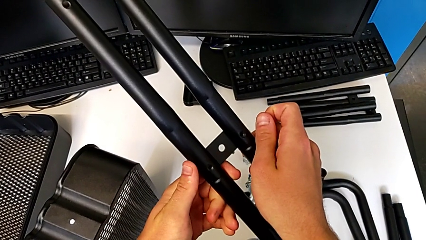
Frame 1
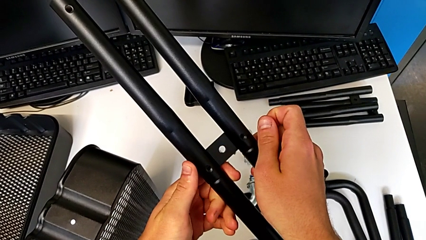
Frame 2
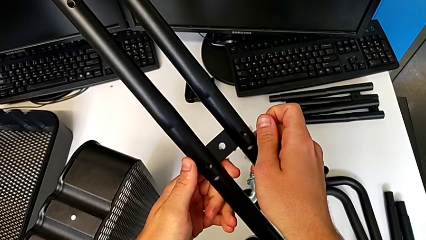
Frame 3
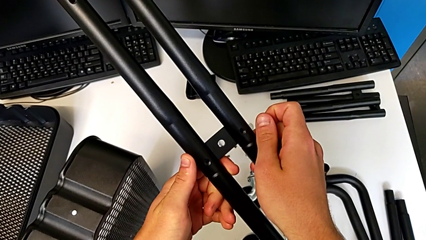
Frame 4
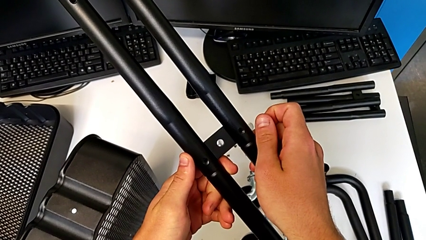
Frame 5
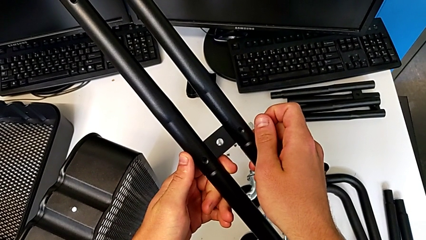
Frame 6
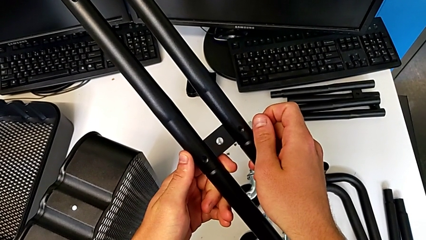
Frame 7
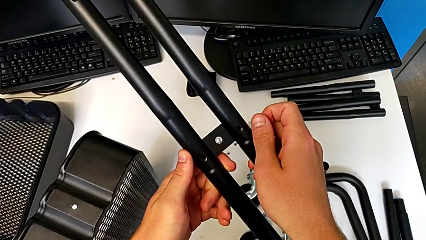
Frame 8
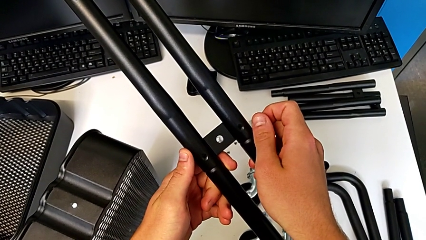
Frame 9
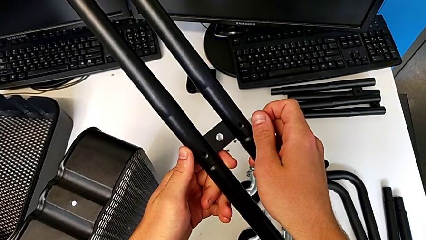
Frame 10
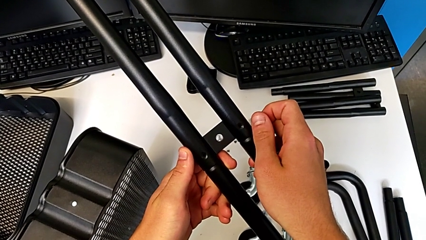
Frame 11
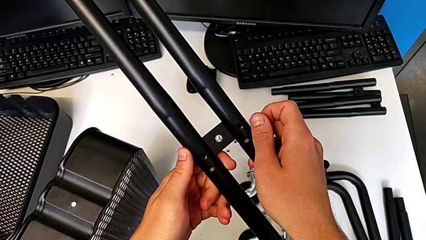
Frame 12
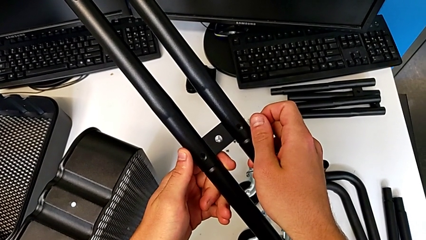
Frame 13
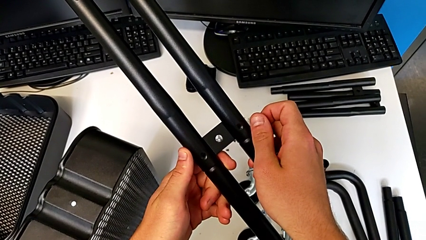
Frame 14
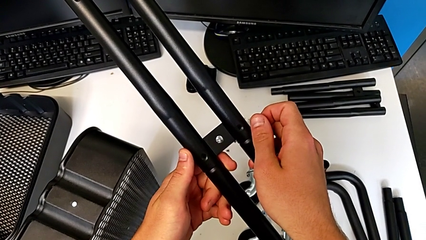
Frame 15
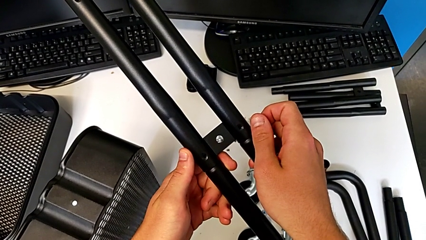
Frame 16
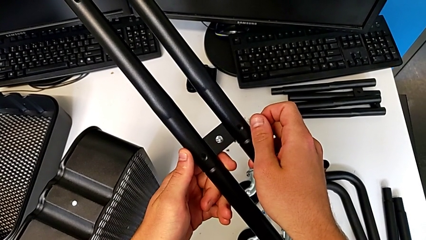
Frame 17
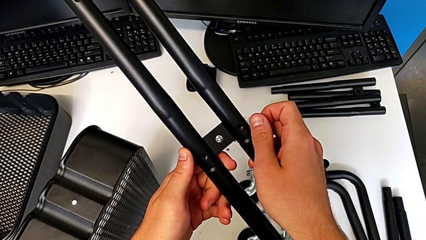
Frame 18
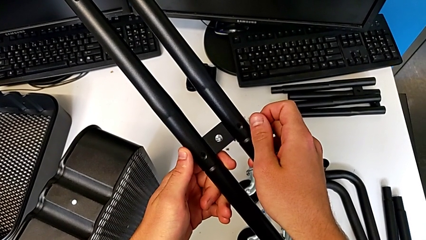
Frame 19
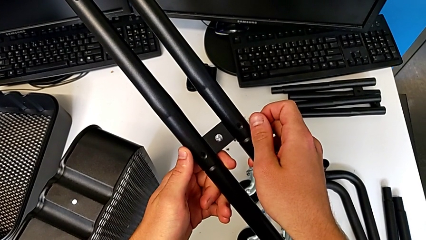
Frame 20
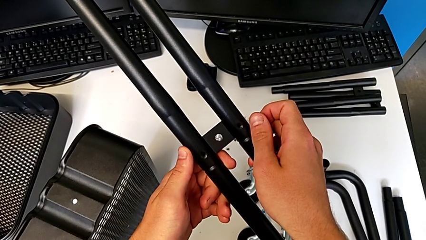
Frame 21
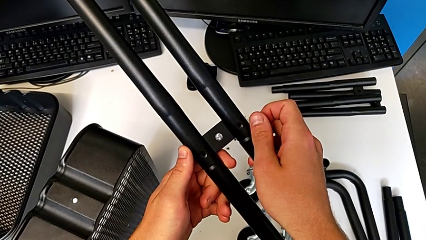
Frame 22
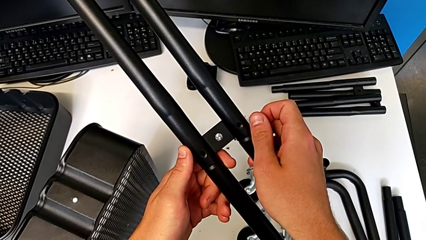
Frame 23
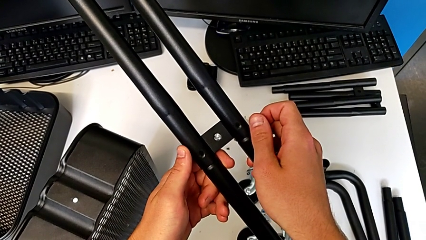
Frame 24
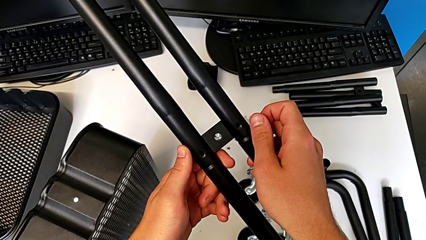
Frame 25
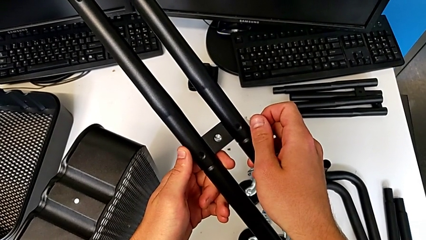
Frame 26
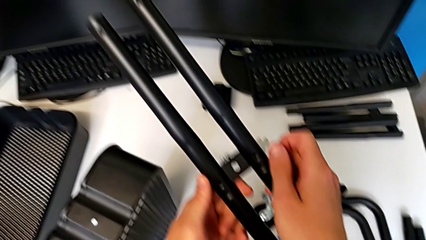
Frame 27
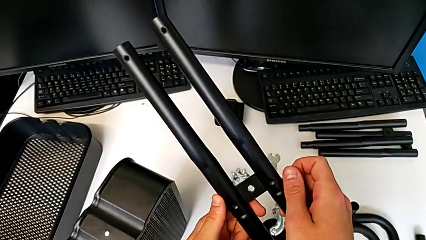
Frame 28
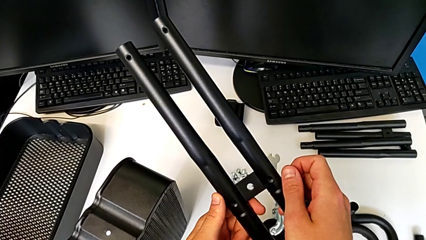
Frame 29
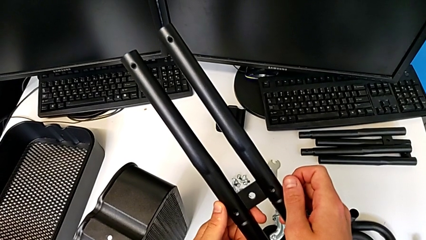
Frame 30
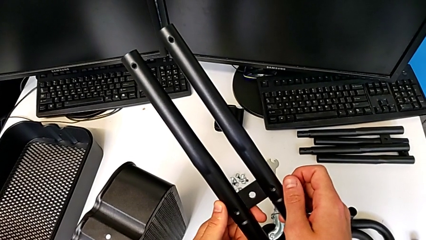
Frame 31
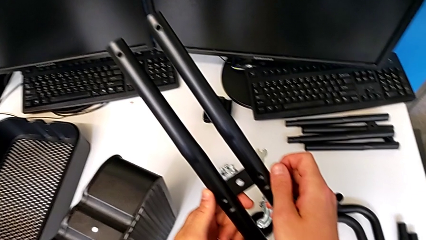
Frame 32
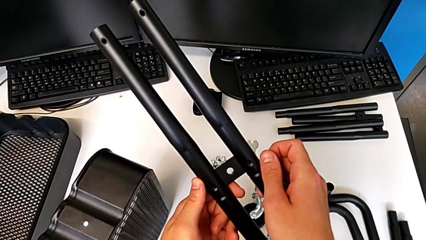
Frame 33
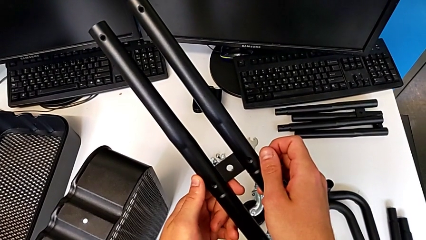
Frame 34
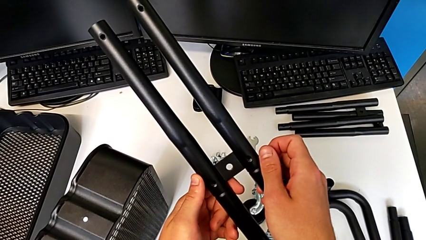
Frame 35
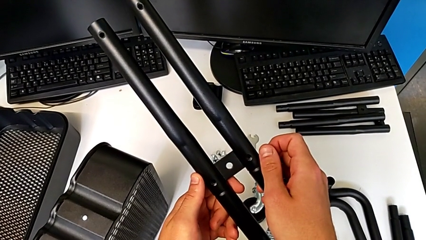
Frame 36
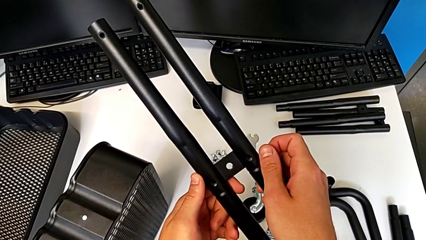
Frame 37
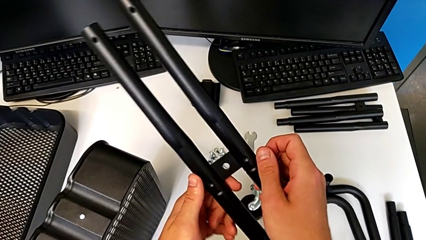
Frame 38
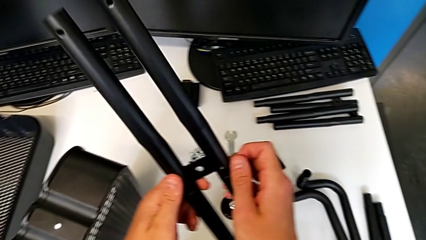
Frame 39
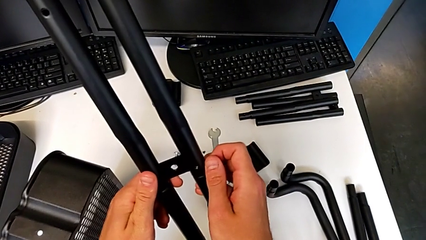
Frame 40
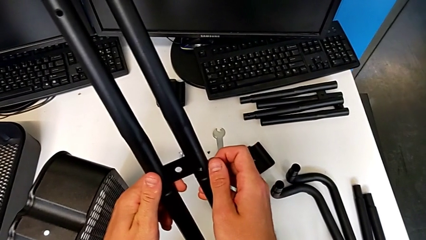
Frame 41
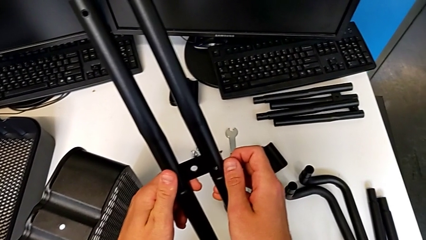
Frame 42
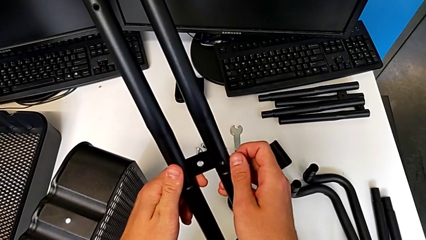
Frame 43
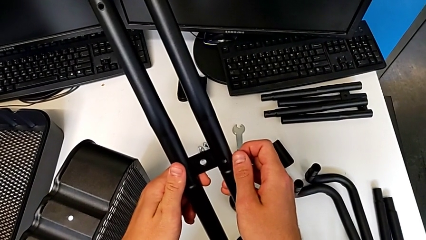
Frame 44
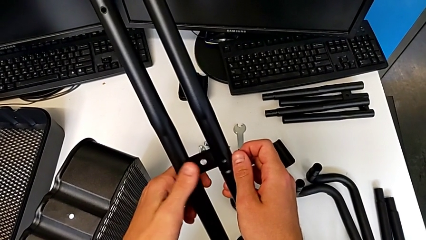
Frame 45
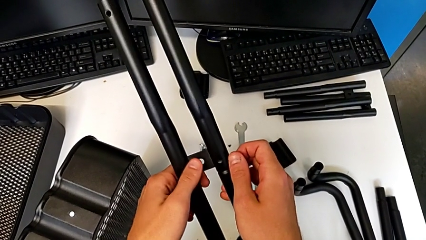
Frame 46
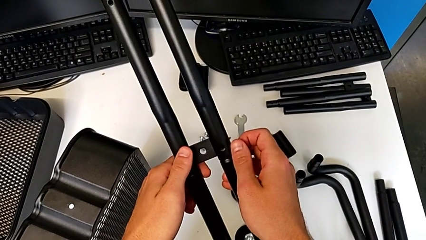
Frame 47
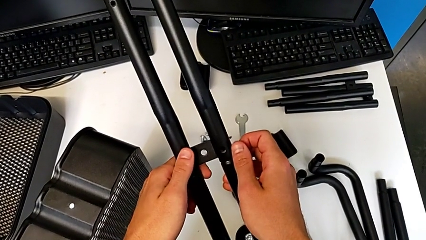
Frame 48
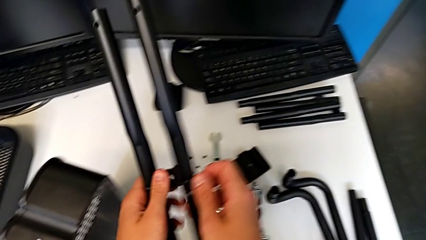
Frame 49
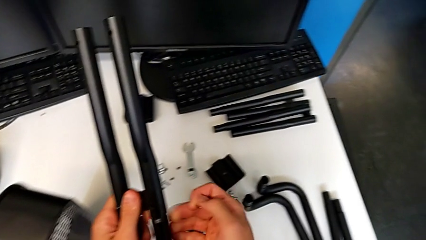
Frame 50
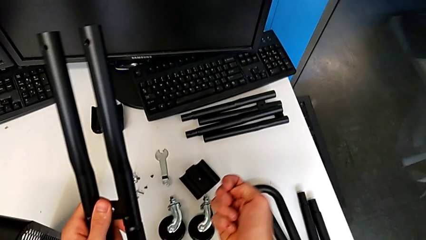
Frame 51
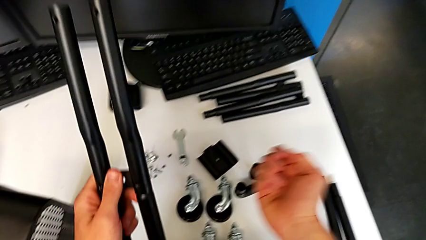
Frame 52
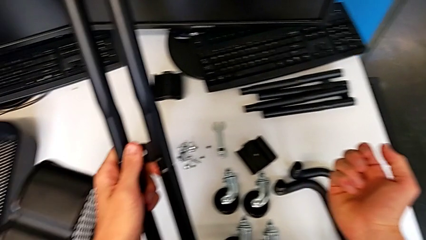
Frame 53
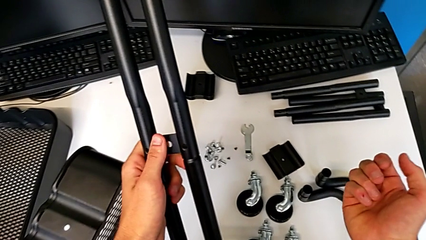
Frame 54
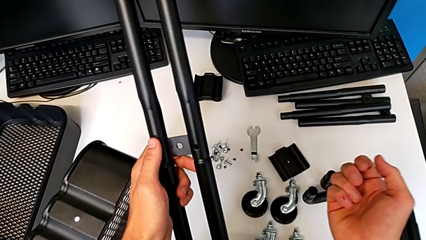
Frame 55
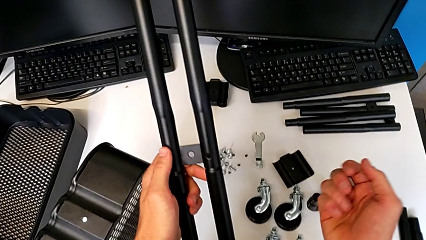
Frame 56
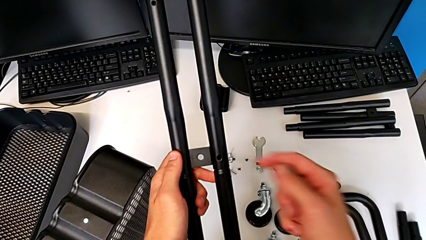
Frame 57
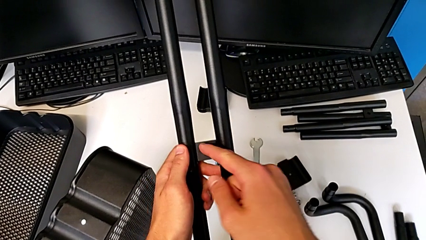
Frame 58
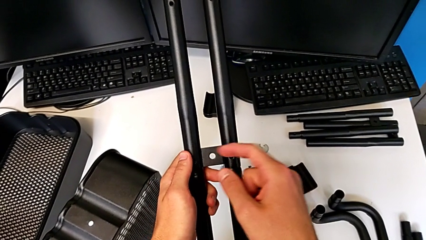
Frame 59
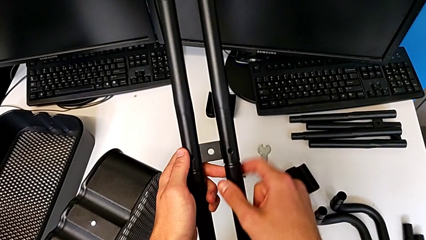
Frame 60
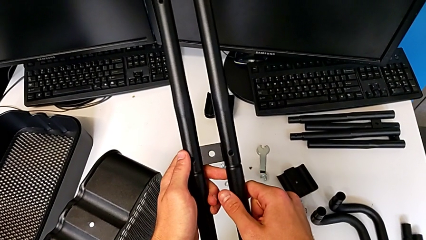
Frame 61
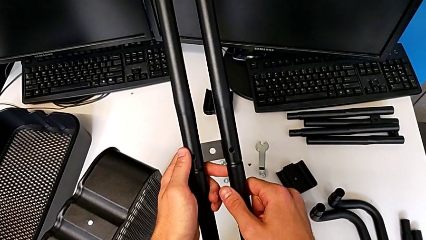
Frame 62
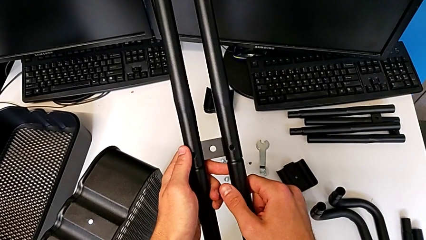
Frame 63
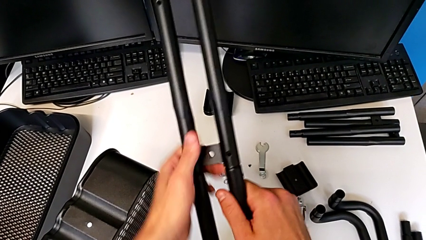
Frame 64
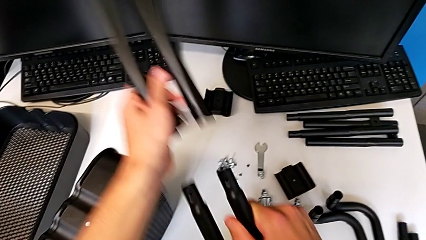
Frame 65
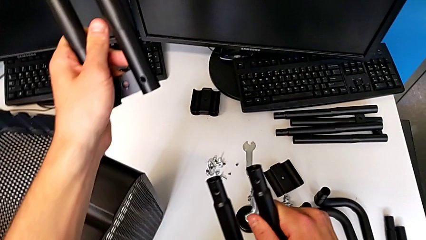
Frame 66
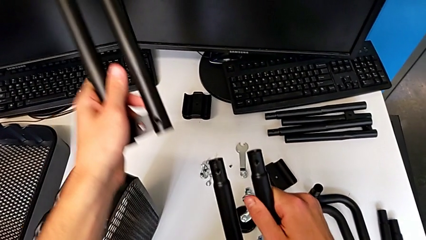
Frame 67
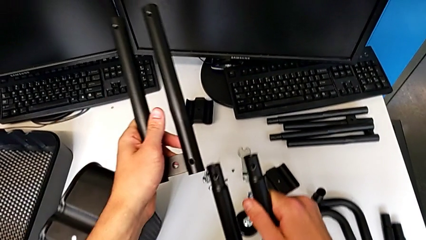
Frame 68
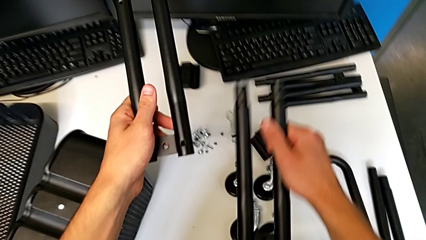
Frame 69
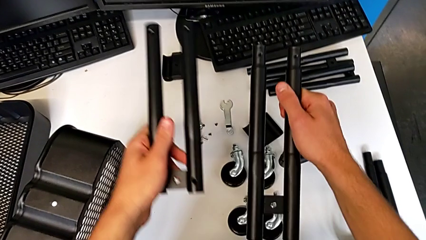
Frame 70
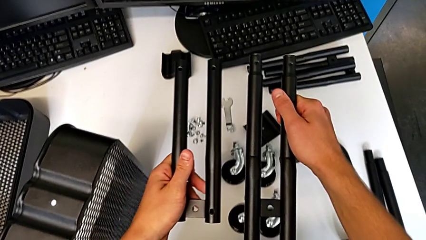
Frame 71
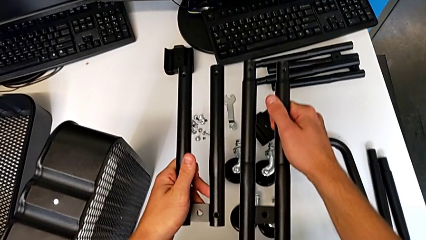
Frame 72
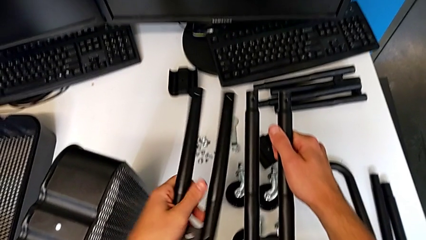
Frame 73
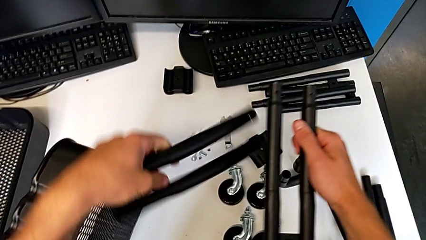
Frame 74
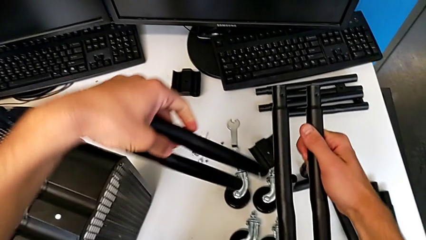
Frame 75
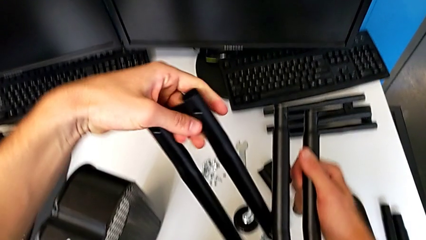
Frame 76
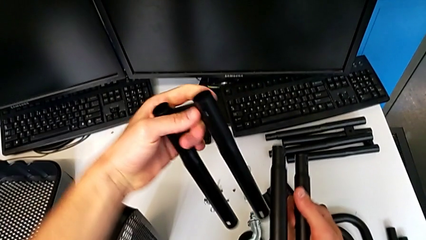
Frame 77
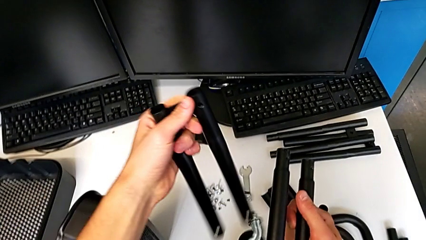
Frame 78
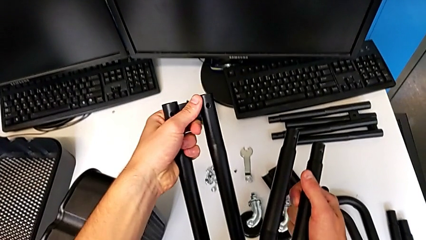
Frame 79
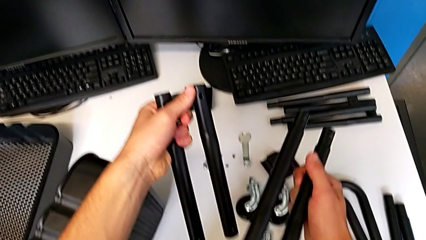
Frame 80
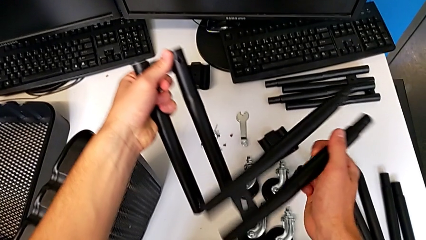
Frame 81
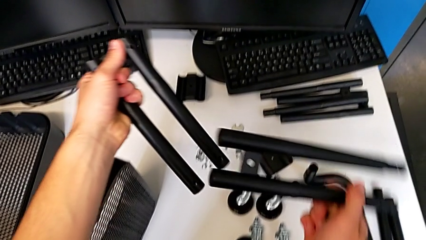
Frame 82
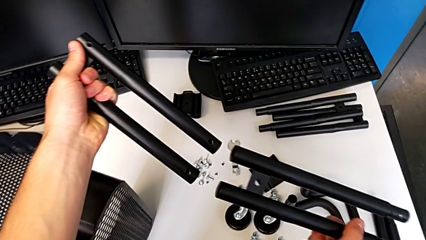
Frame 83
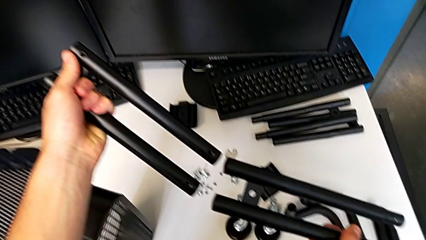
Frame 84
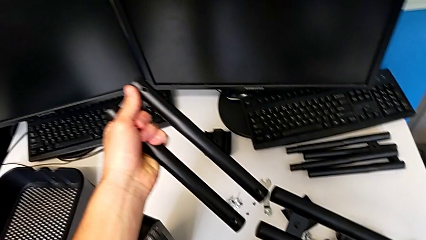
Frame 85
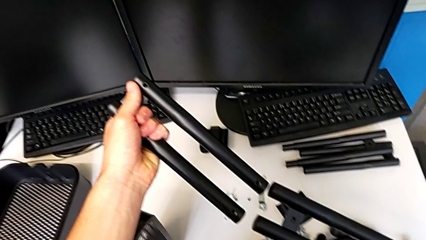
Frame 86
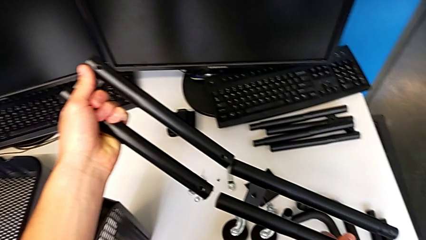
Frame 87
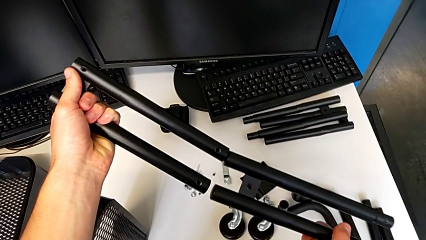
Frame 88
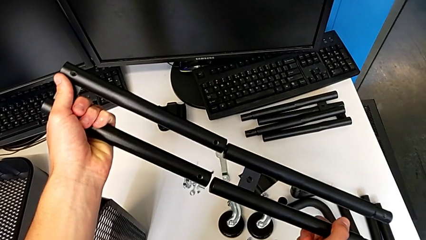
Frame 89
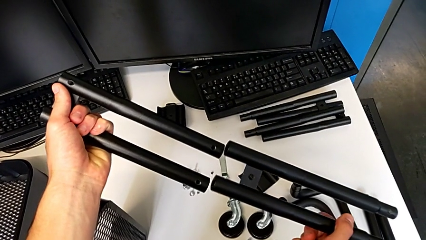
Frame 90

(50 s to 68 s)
The camera wearer is attempting to assemble the side bar of the furniture. They wrongly hold the half frame, disassemble it, rotate the leg and align it.
